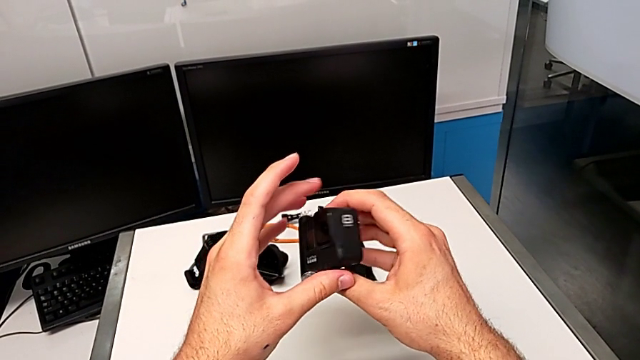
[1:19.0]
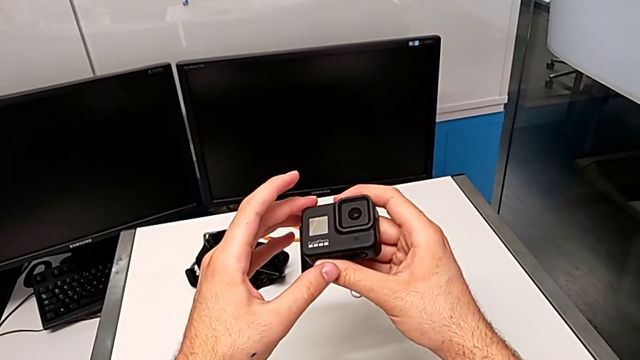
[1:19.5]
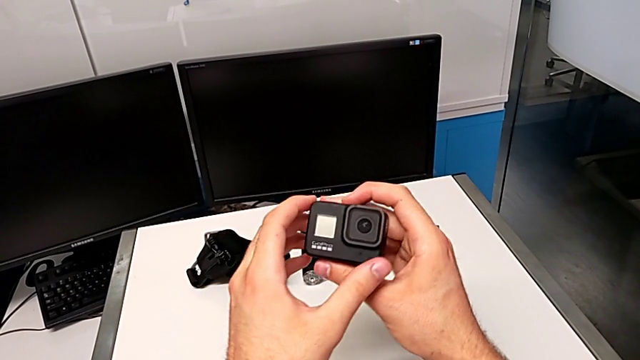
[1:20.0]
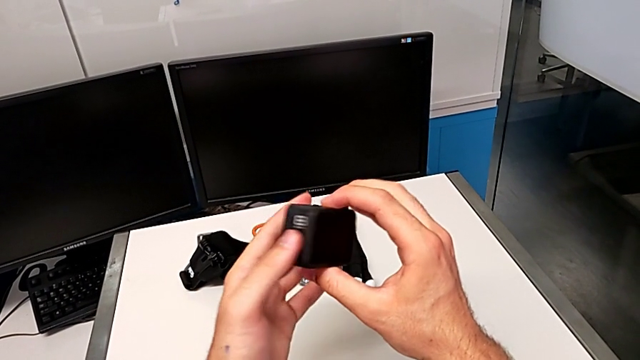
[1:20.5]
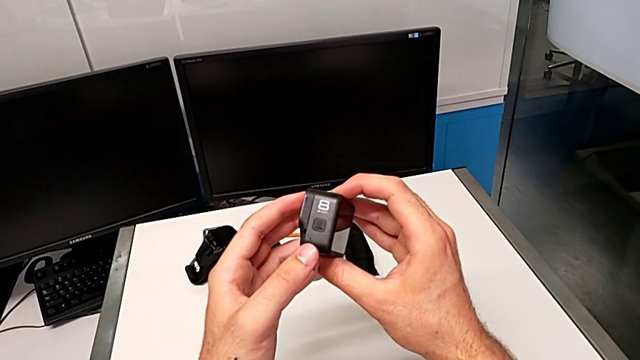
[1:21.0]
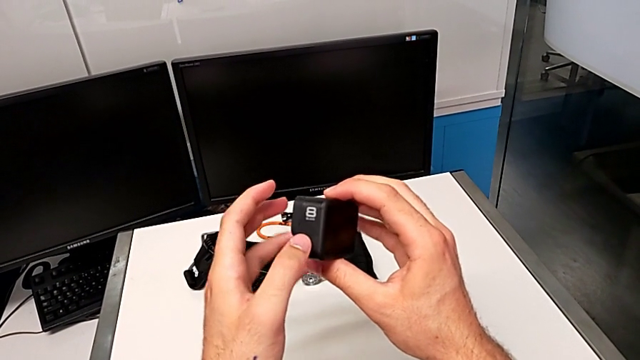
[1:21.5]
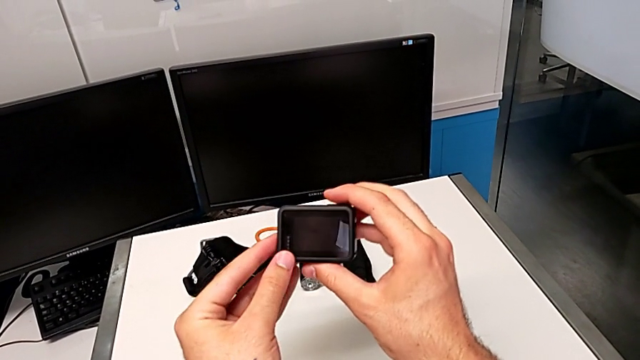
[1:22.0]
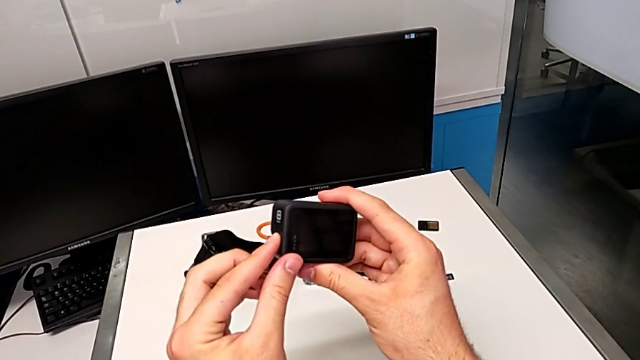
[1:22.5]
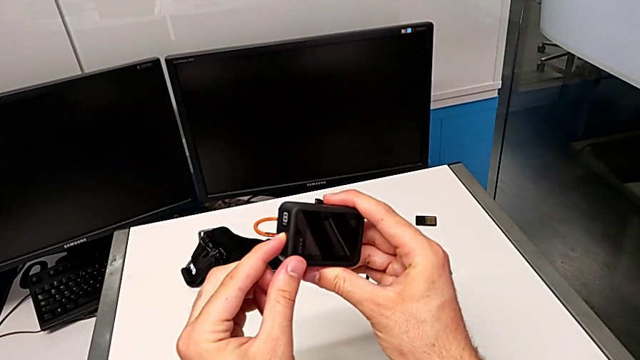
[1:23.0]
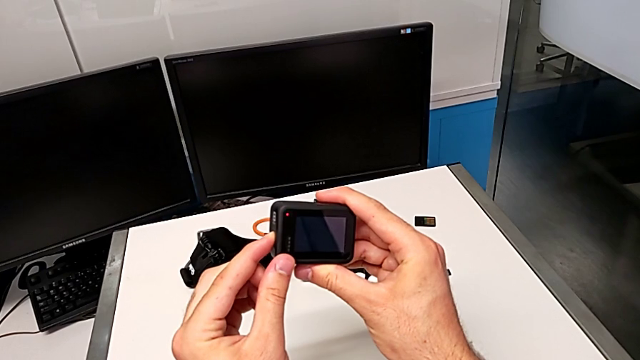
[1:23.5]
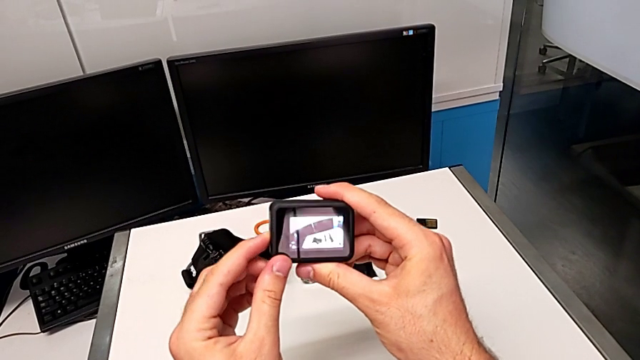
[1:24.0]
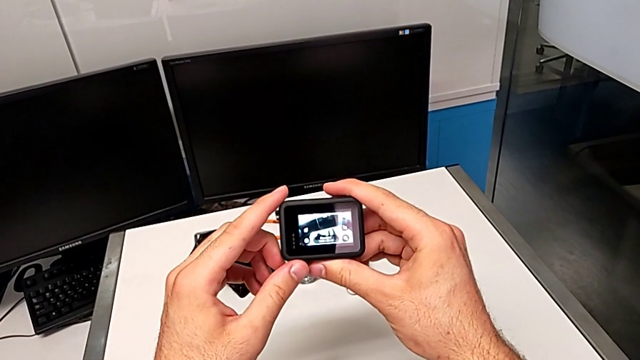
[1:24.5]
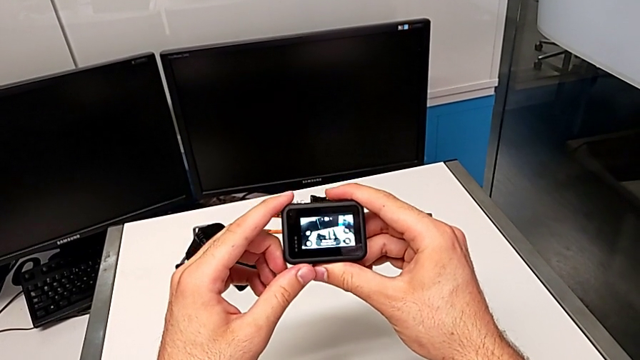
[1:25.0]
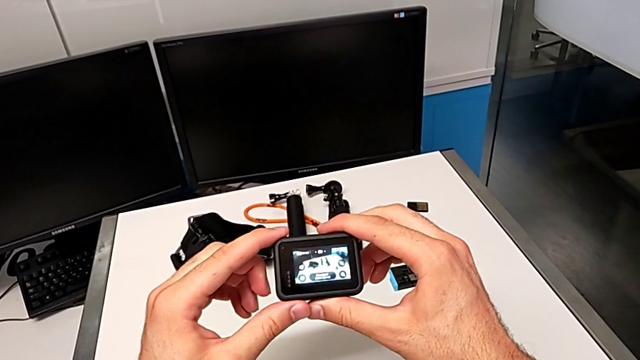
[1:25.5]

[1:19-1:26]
The camera wearer turns the GoPro on. They rotate the GoPro, press the button and hold the GoPro.

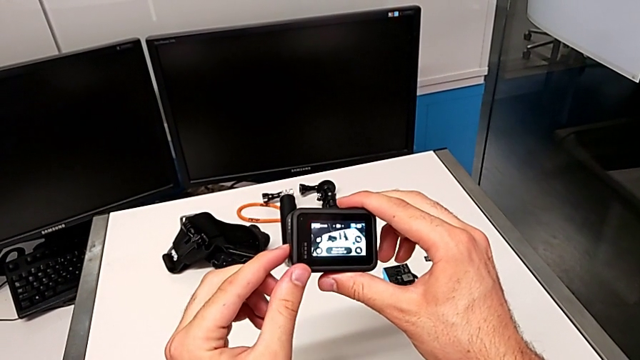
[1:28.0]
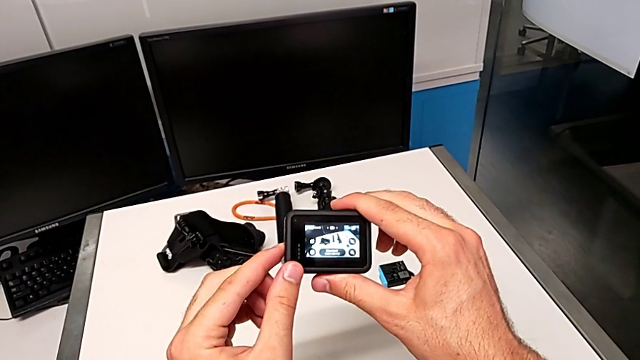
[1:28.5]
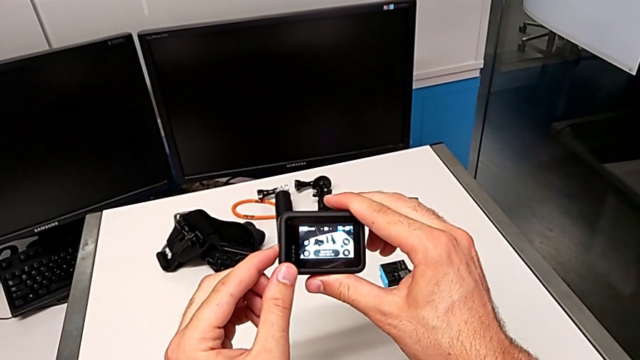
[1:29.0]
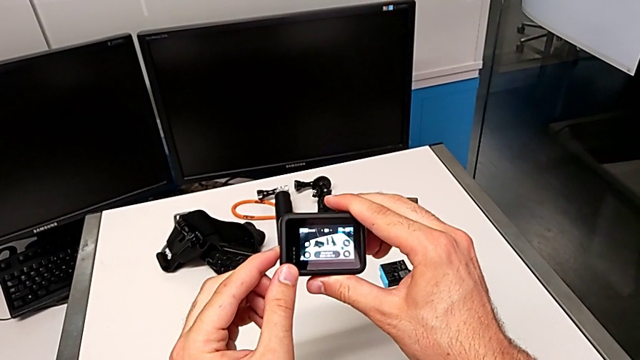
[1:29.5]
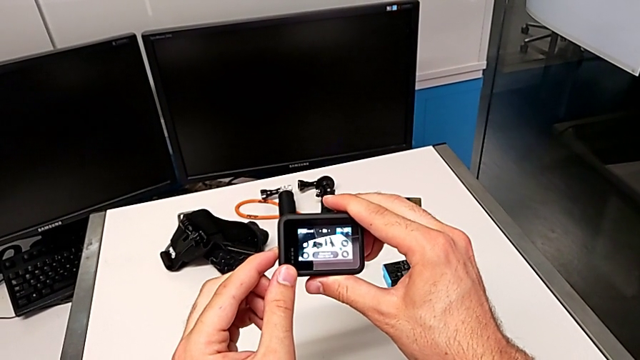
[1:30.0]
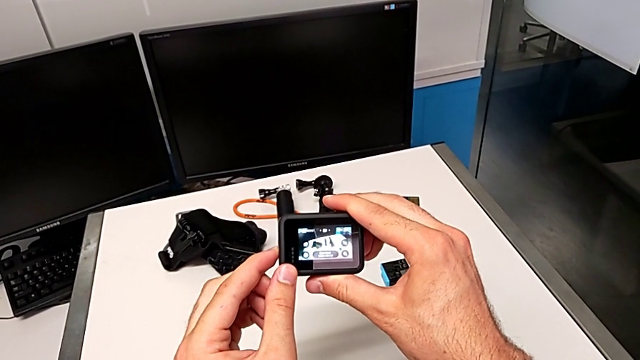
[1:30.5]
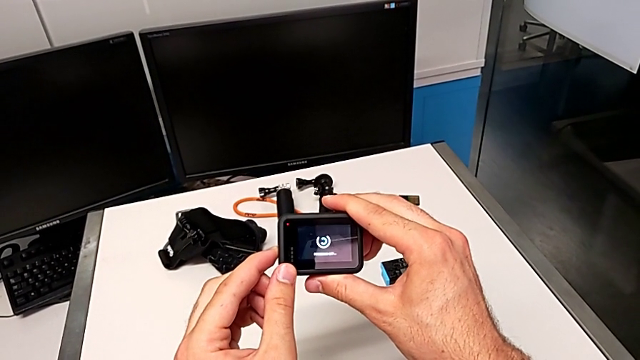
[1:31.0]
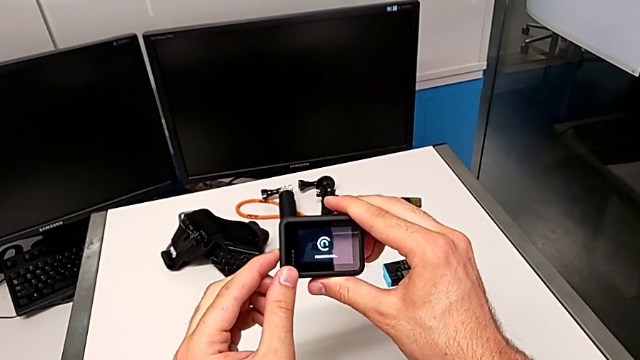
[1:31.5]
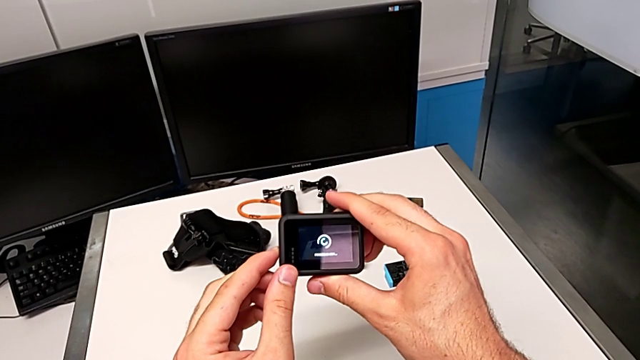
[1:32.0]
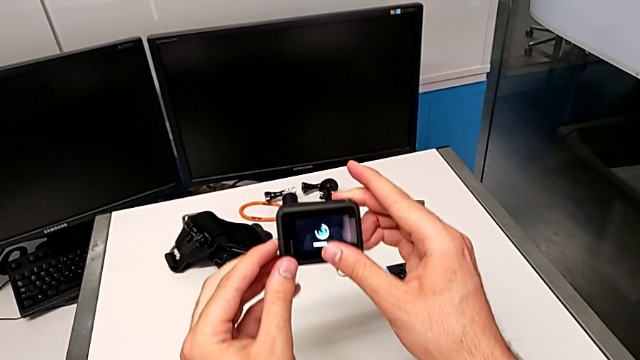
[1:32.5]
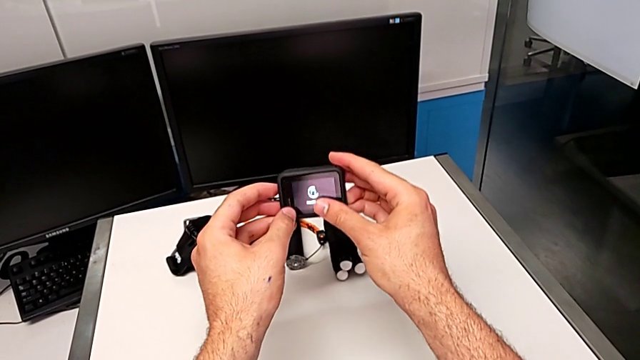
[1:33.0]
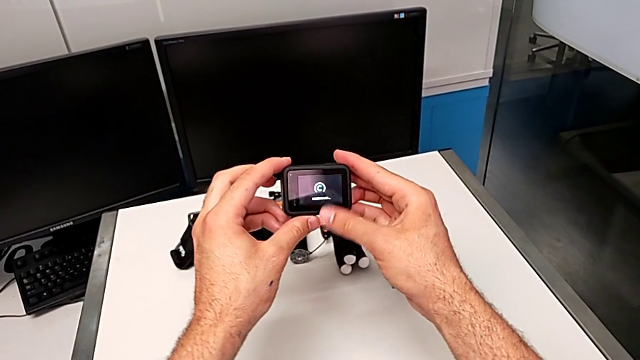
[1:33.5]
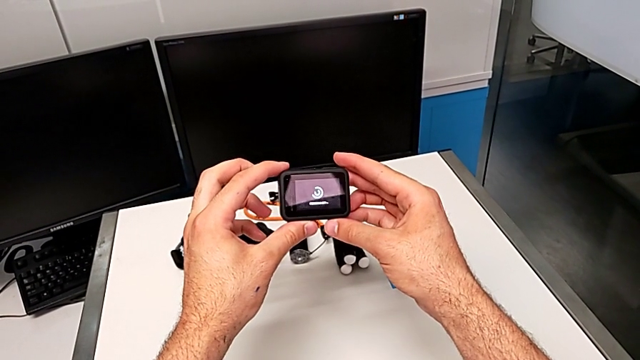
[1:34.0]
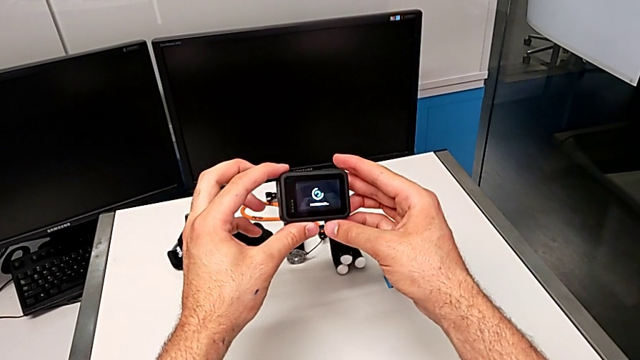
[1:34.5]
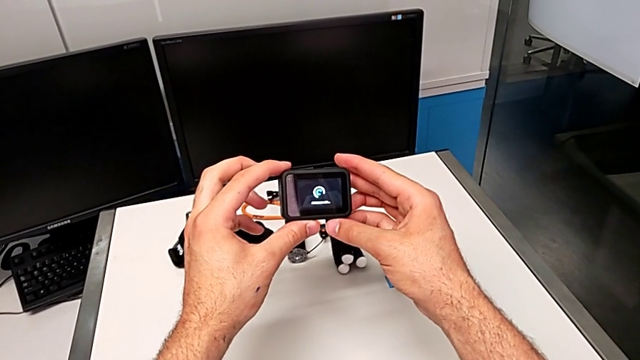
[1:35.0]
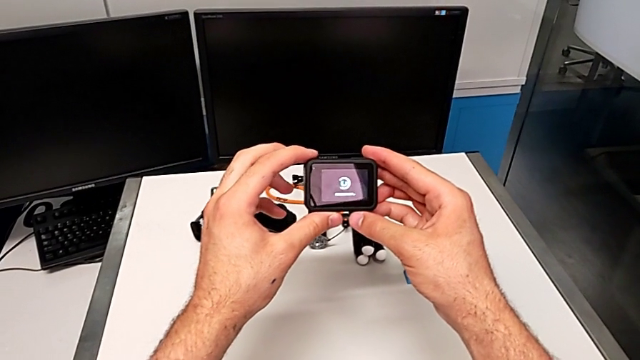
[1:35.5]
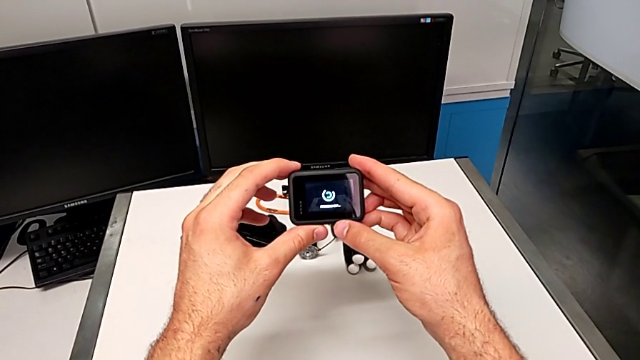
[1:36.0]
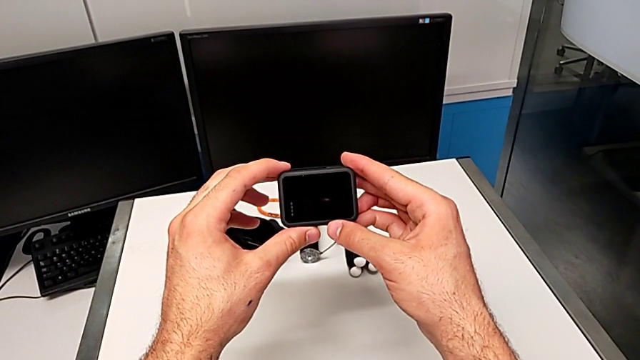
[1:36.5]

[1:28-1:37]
The camera wearer turns the GoPro off. They press the button and hold the GoPro.

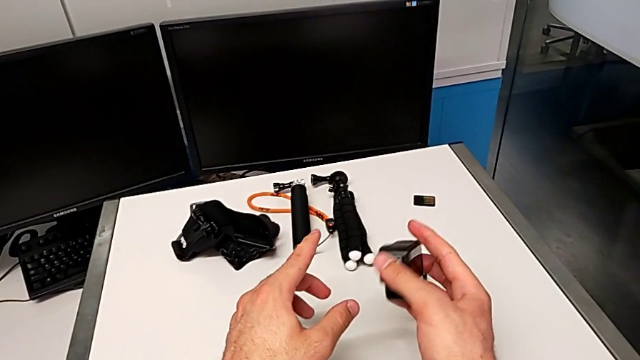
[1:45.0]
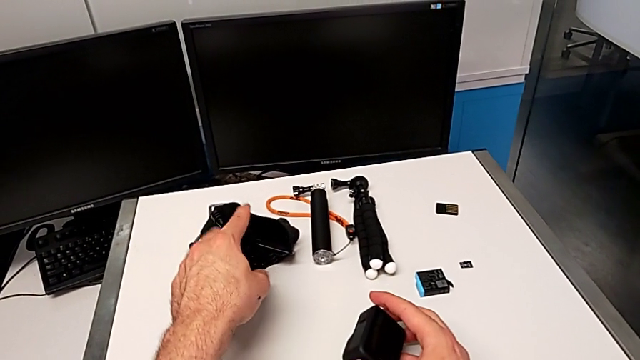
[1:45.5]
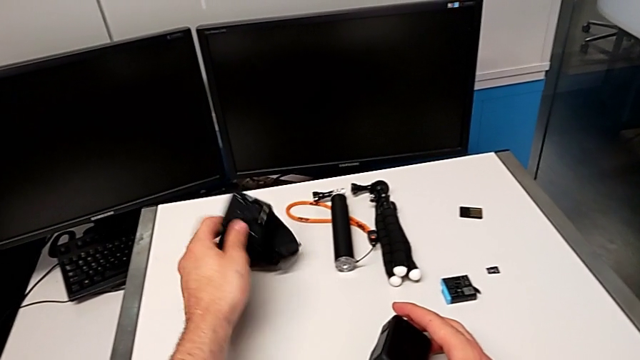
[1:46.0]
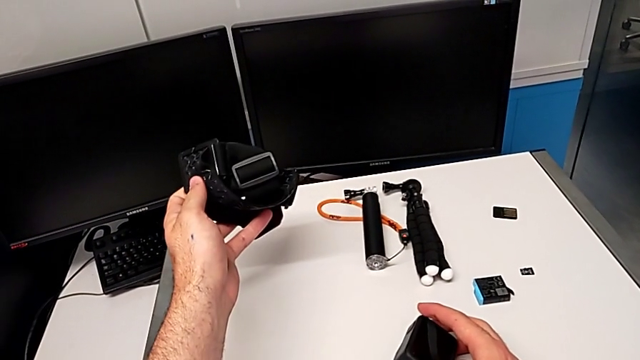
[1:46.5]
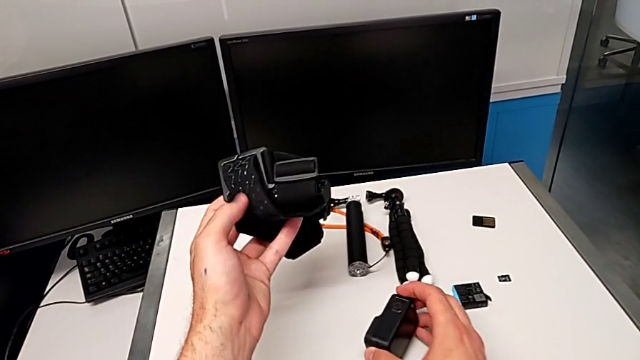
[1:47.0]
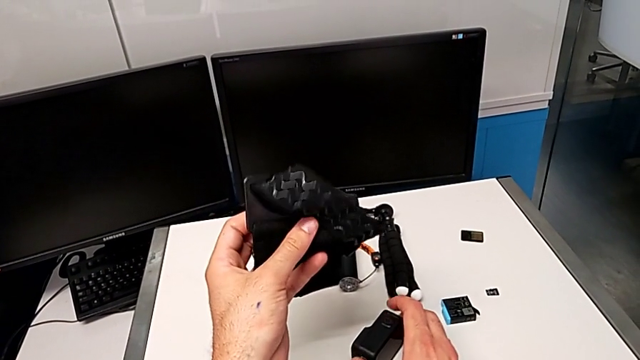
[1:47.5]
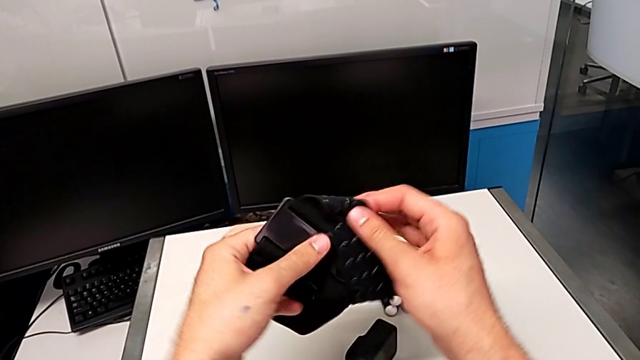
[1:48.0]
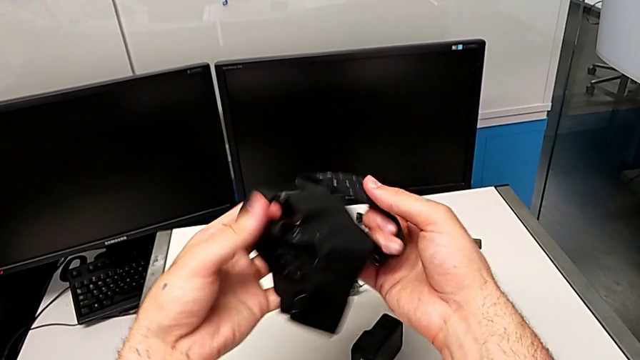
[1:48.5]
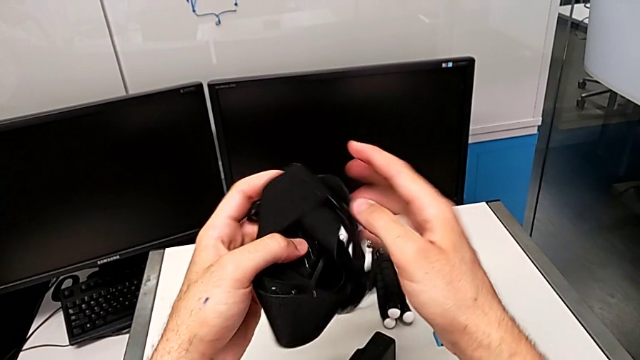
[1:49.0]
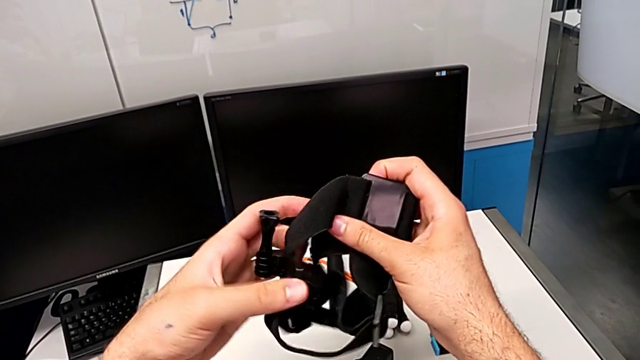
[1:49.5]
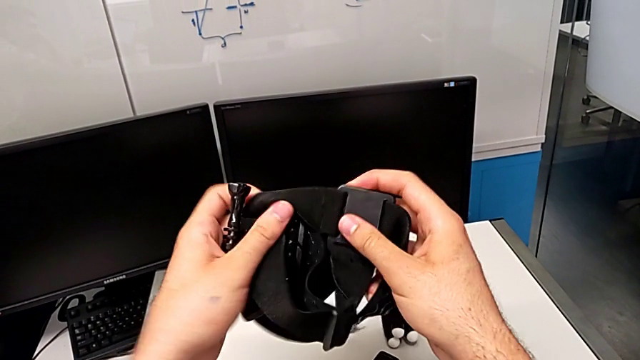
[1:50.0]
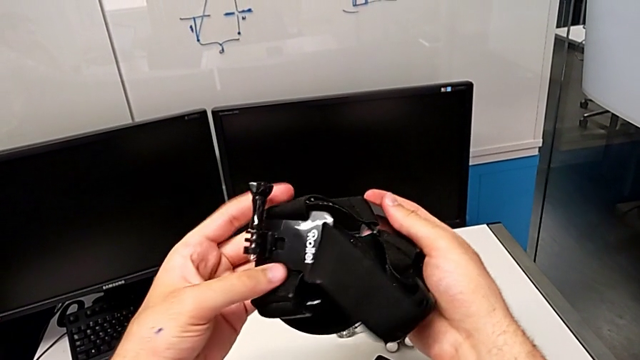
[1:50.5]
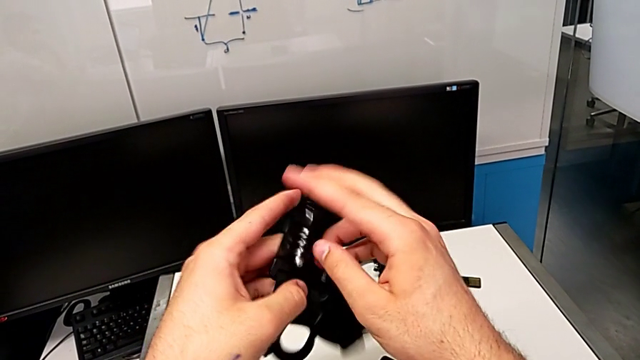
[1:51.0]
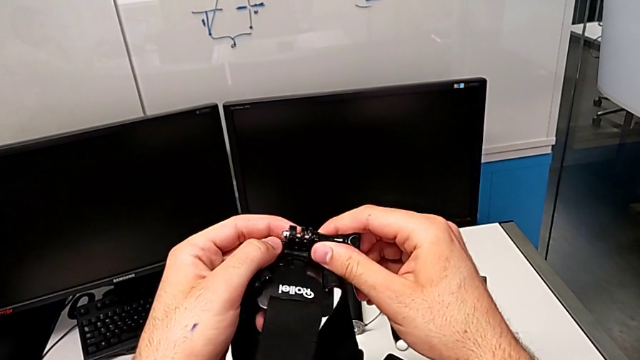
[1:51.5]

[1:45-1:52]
The camera wearer is mounting the strap on the GoPro. They grab the strap, lift it and align it.
